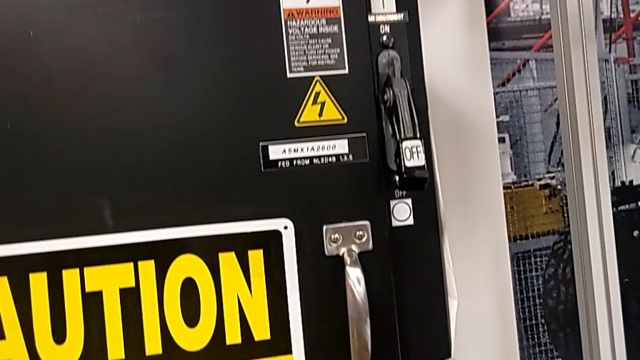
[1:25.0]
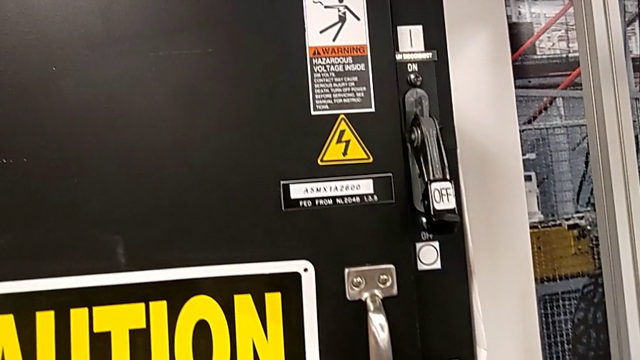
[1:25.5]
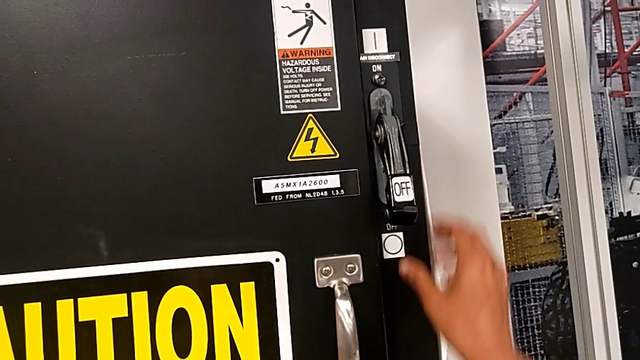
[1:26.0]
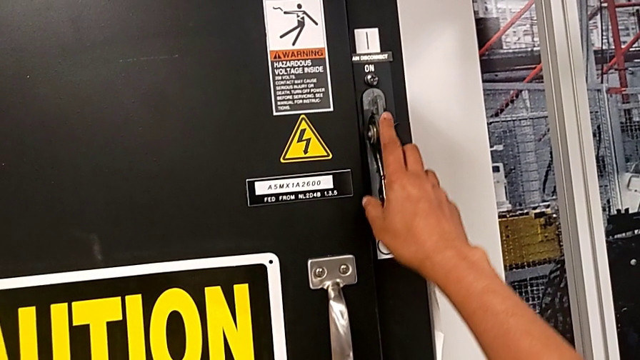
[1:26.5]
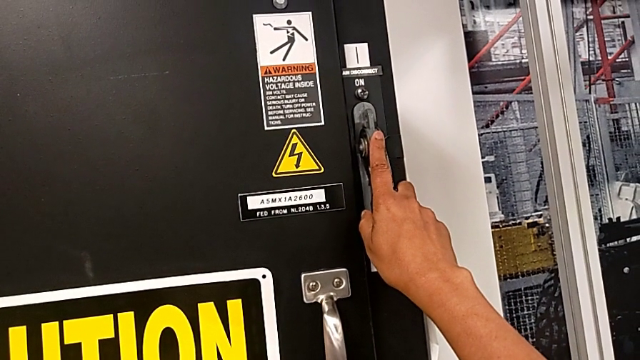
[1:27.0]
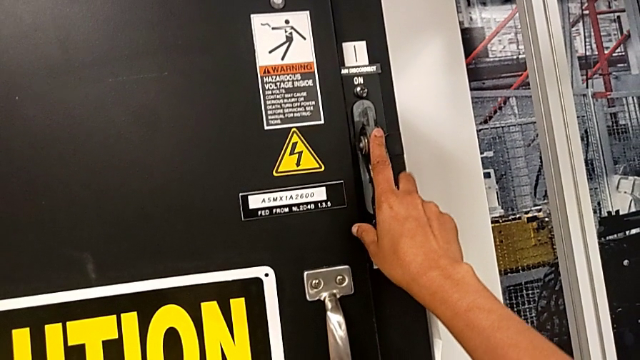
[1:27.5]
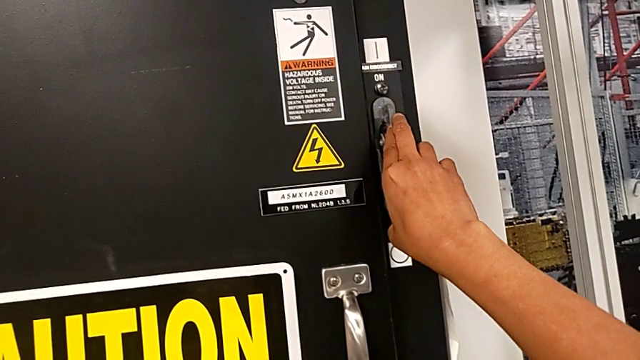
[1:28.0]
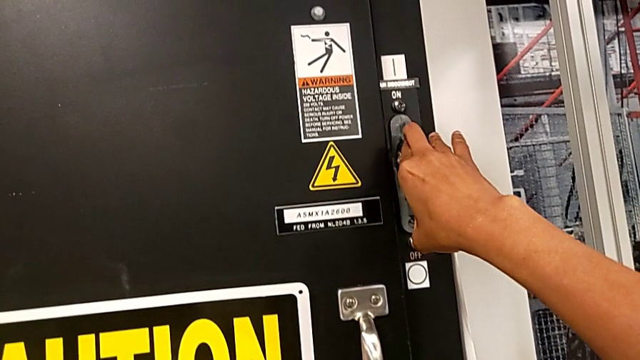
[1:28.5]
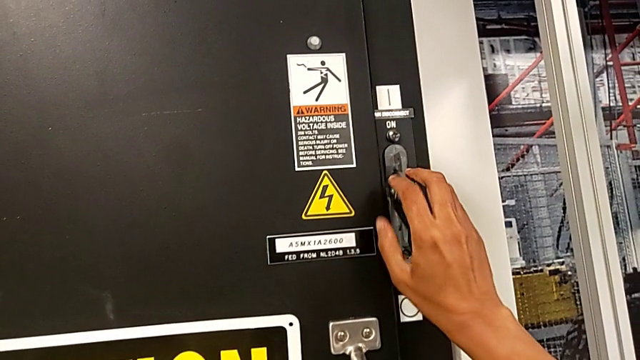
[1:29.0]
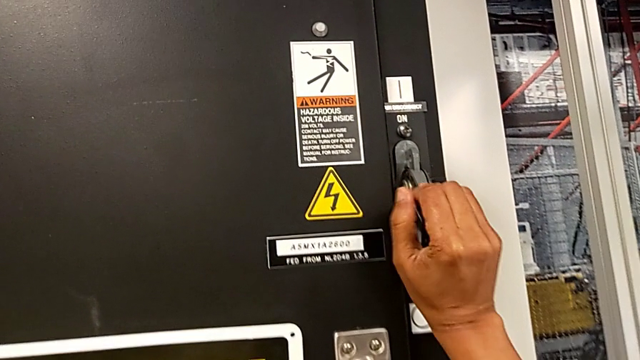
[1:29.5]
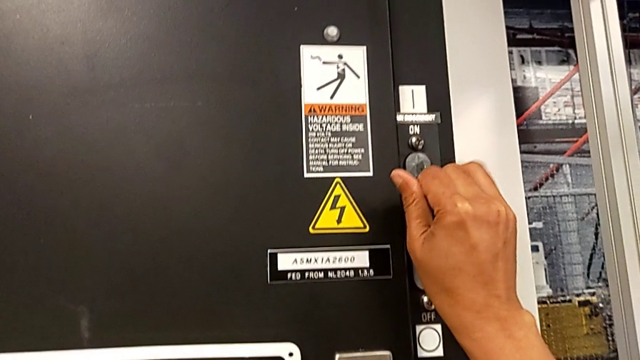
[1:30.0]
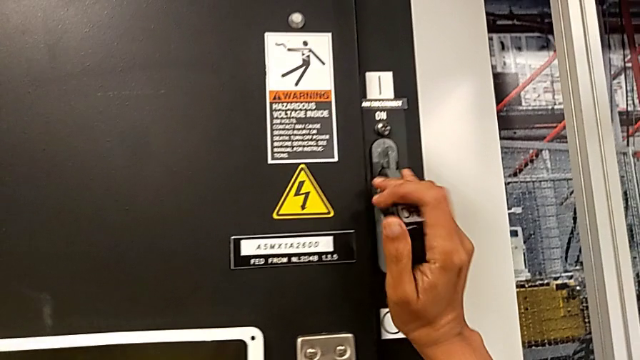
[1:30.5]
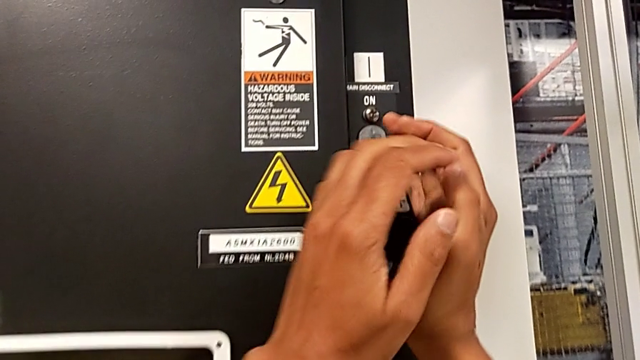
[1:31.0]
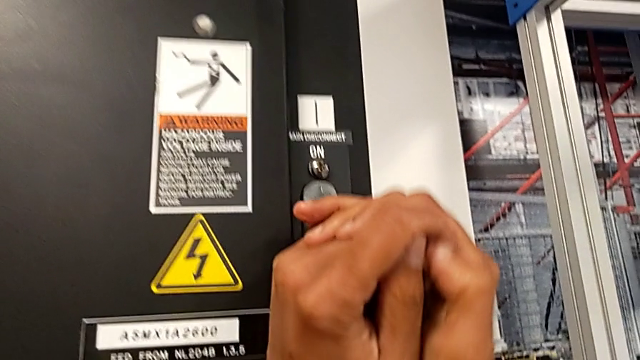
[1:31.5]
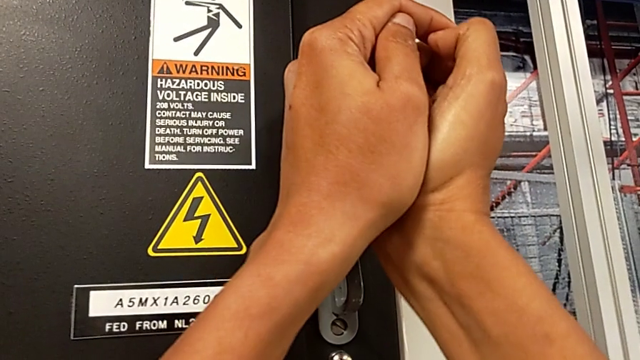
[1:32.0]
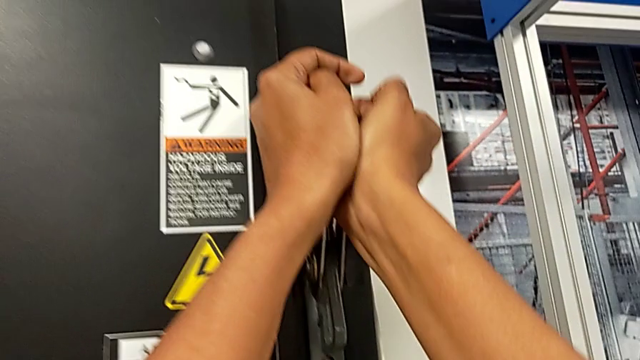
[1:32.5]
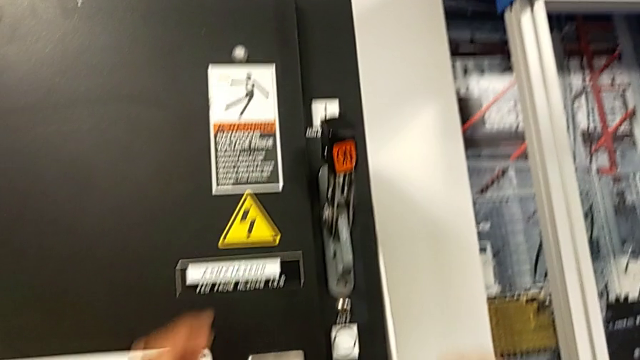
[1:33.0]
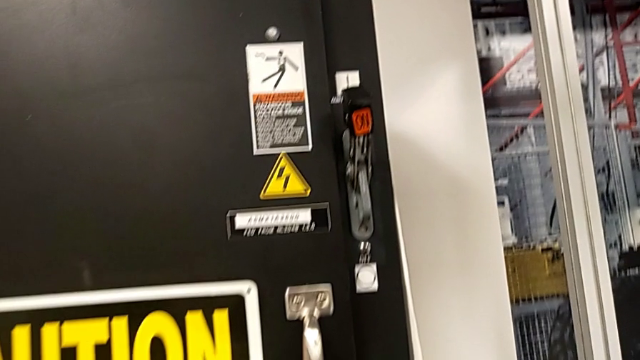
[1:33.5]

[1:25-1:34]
The camera wearer turns on the main power. They grab the lever and pull it.

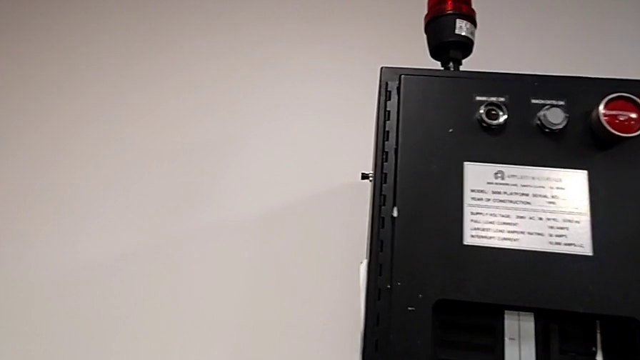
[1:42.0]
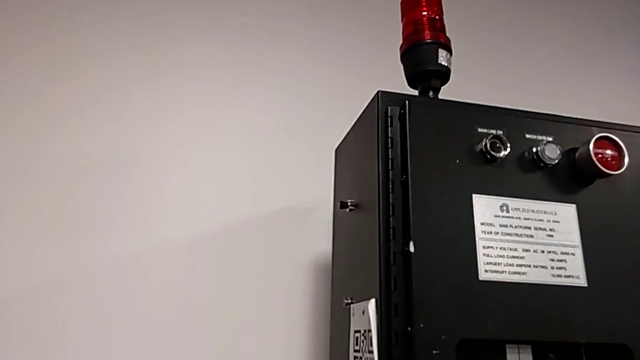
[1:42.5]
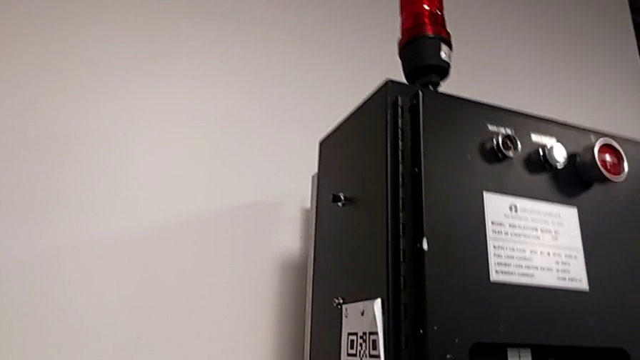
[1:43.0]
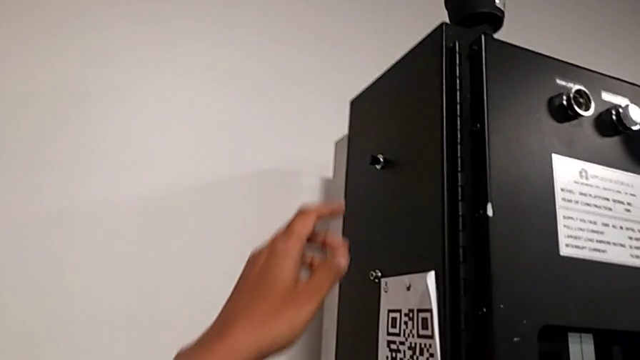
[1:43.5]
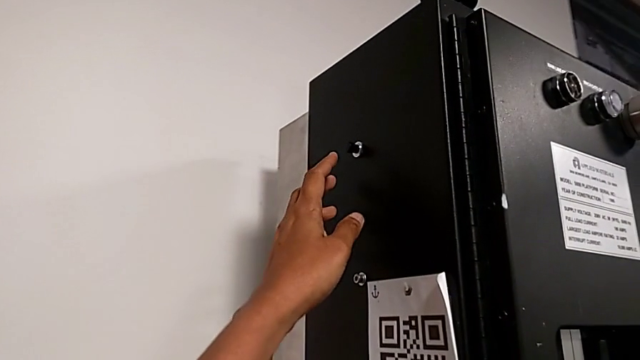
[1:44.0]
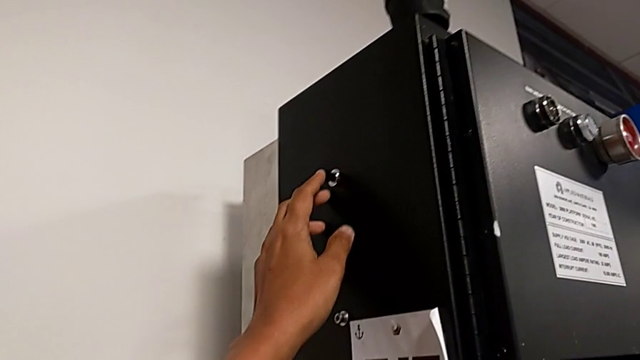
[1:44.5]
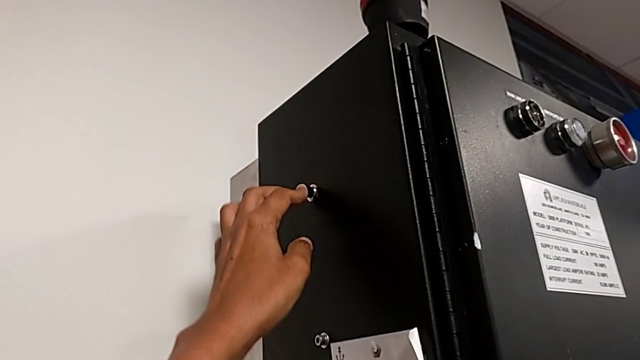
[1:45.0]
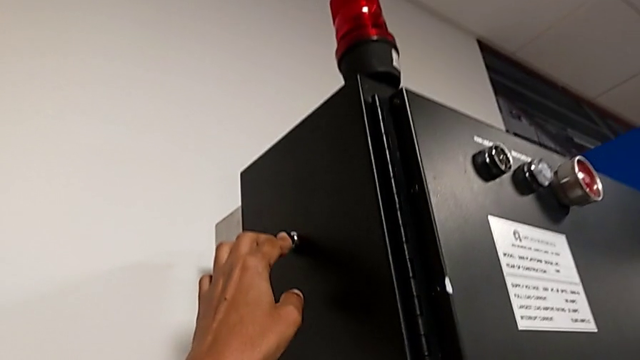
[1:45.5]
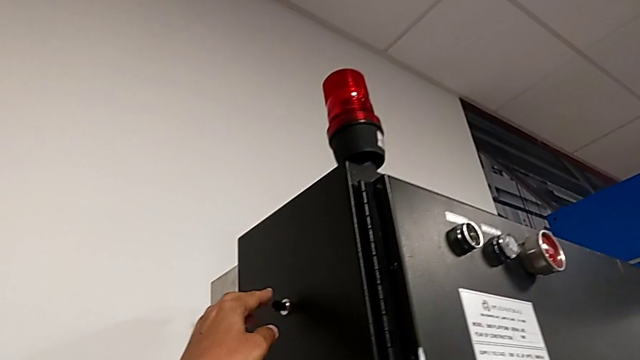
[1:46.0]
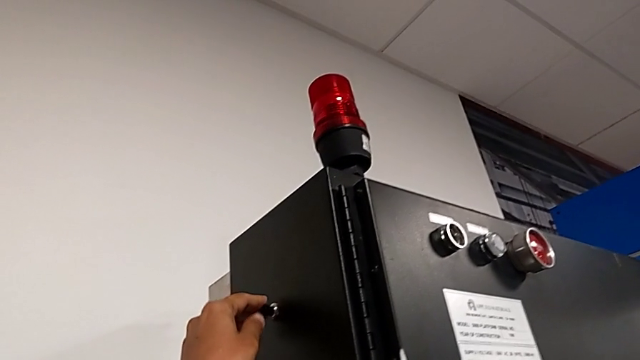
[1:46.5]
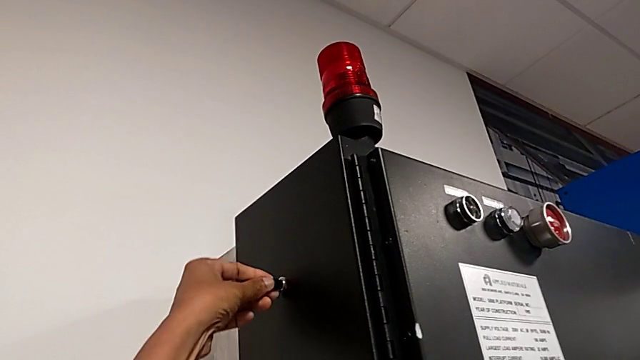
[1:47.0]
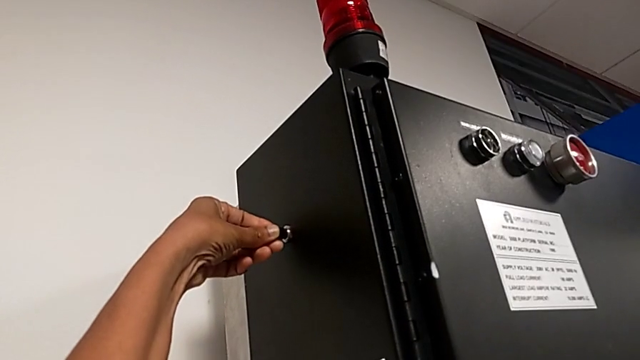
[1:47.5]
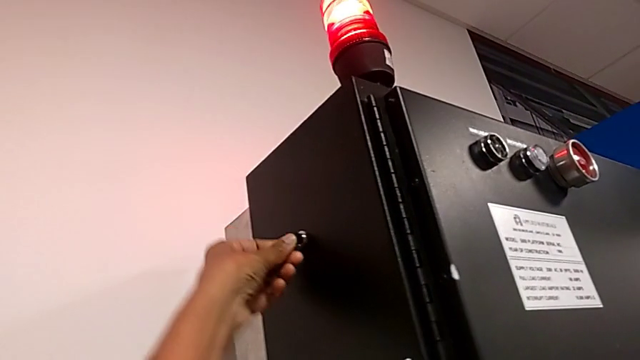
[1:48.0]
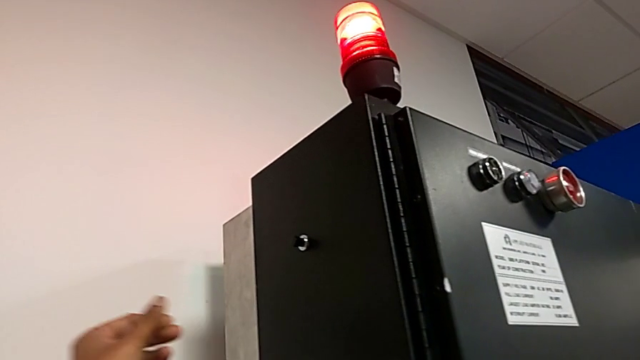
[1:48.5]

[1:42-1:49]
The camera wearer resets the circuit breaker. They wrongly press the reset button and press the reset button.

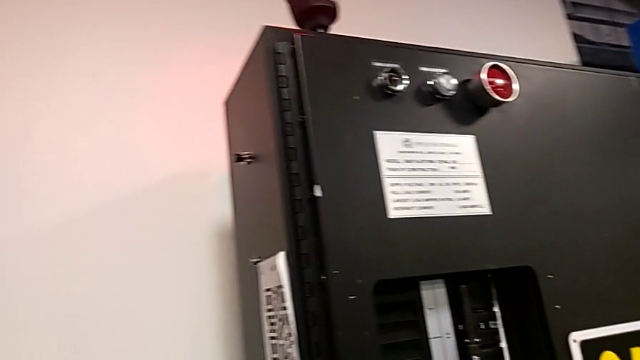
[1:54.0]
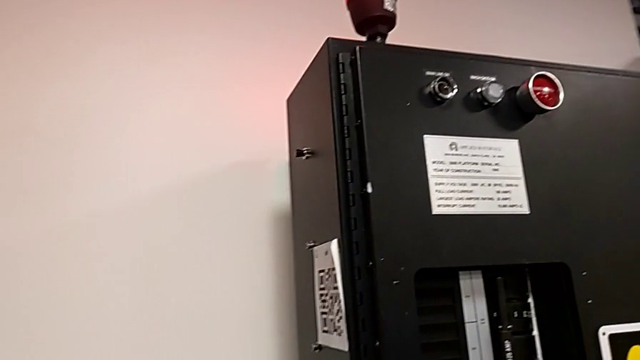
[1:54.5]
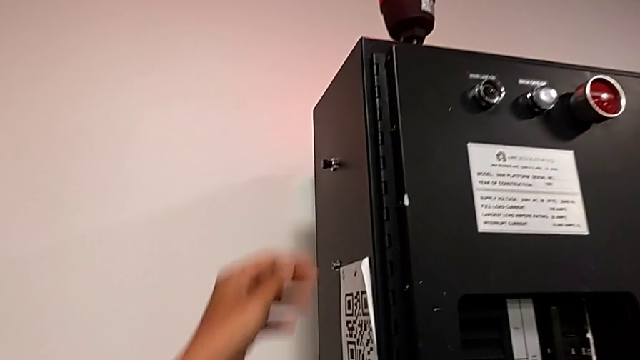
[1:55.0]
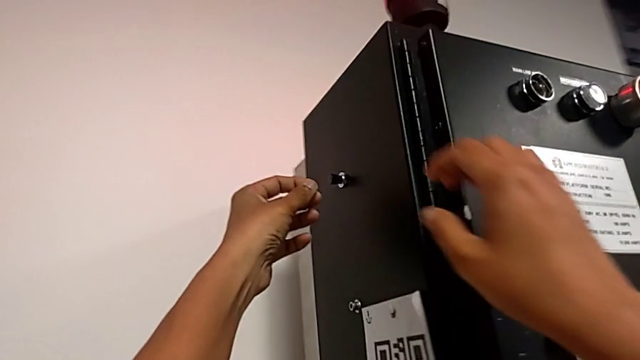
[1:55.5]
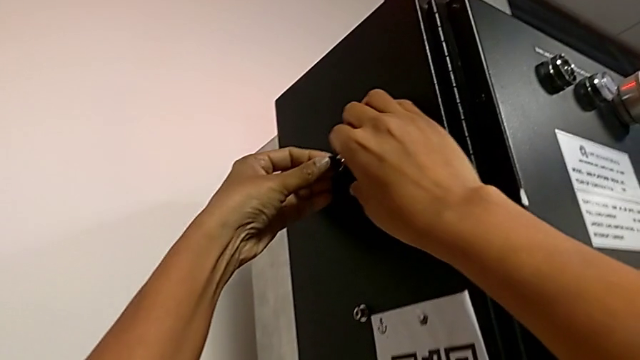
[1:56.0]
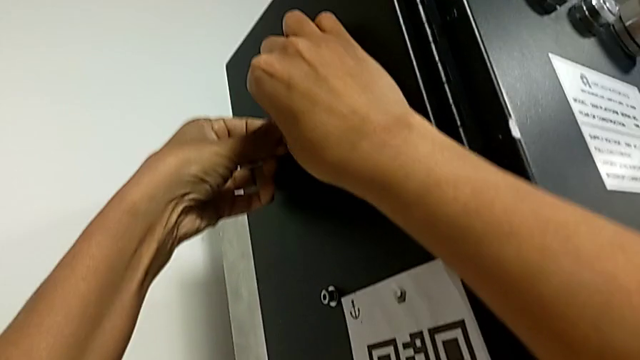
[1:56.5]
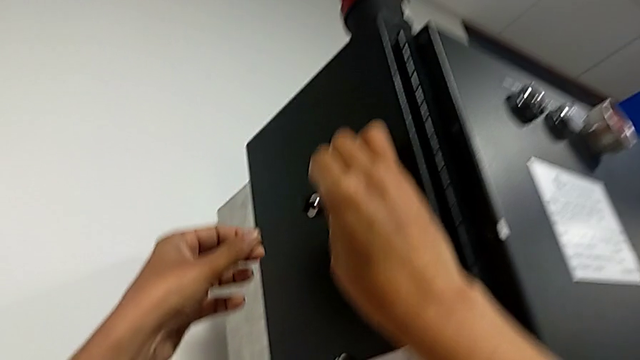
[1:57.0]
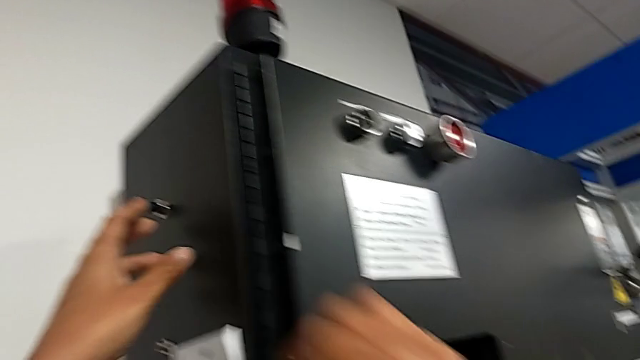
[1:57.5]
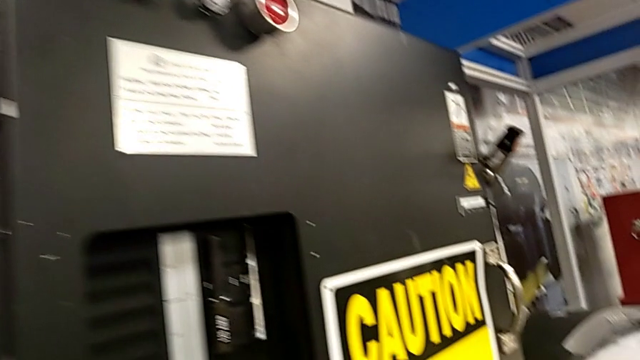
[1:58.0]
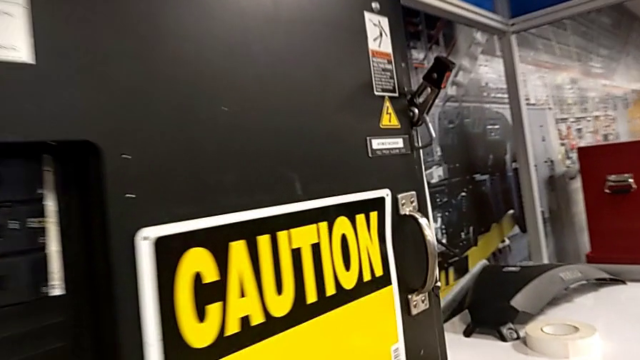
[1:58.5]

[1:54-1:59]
The camera wearer resets the circuit breaker. They press the reset button.
